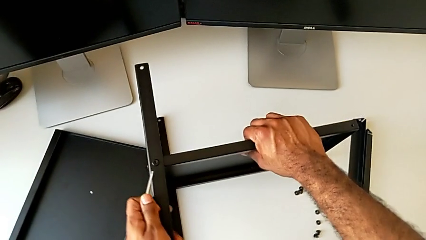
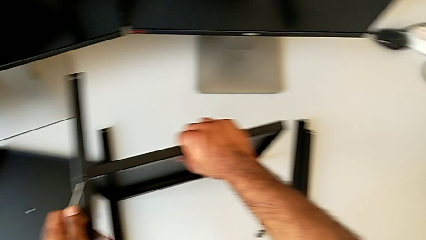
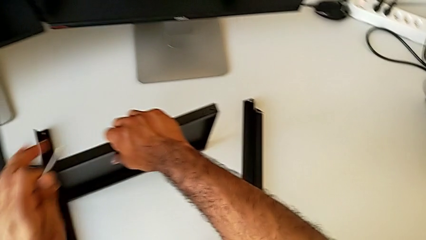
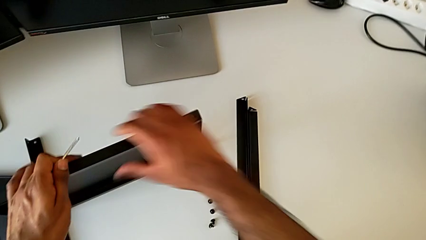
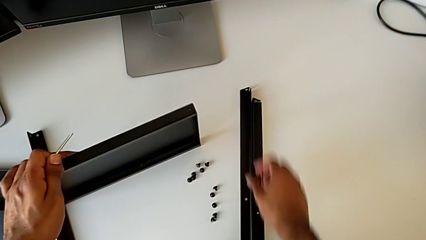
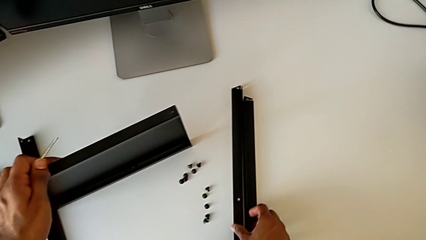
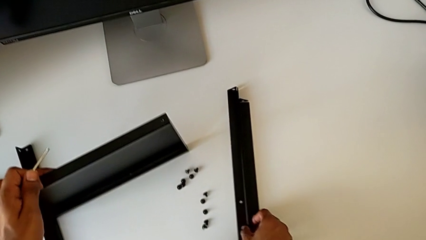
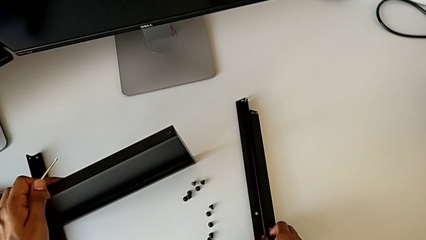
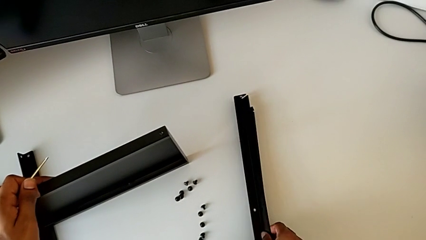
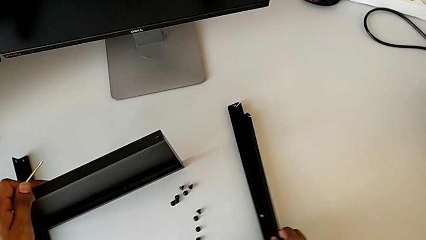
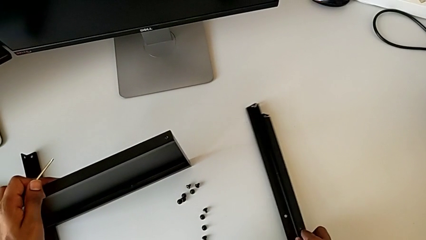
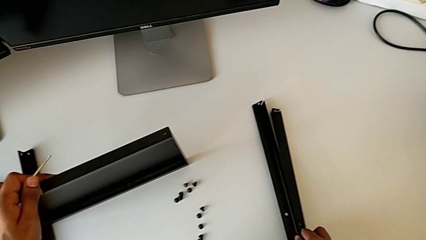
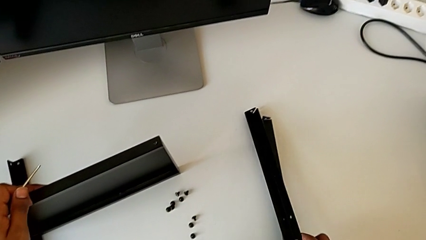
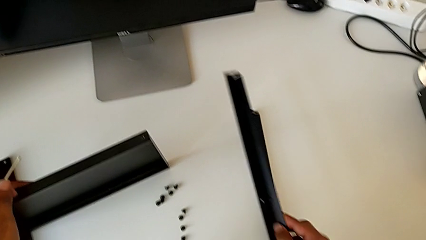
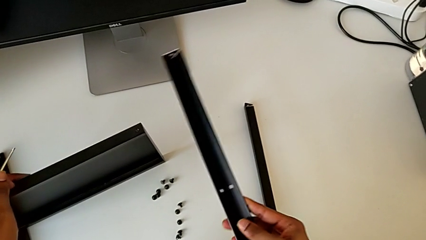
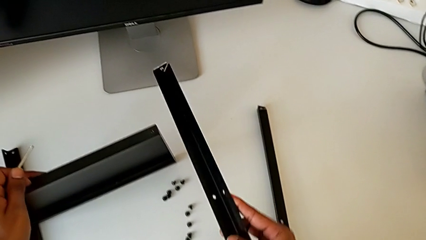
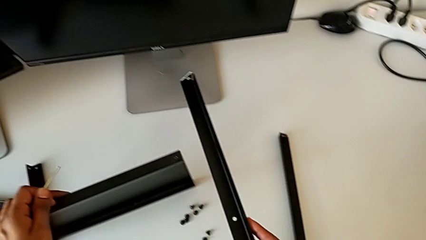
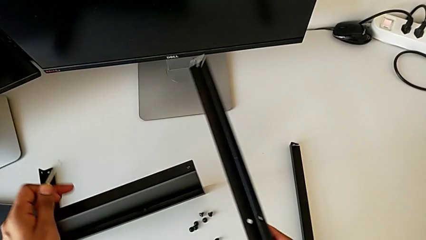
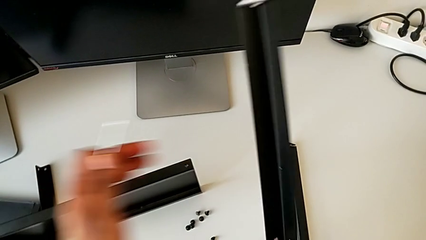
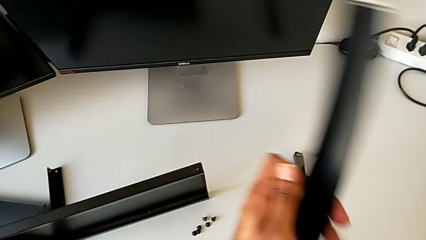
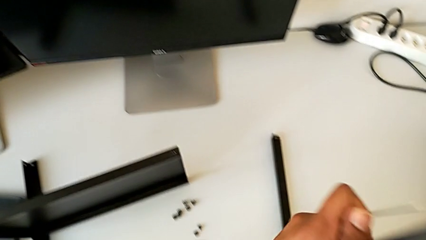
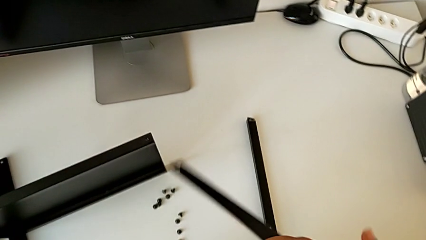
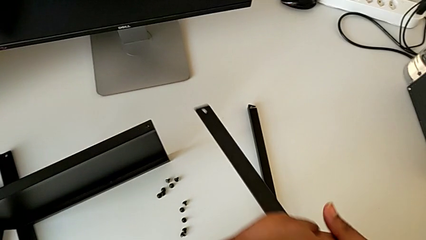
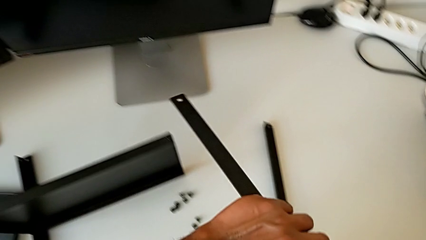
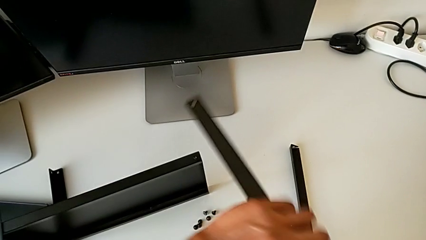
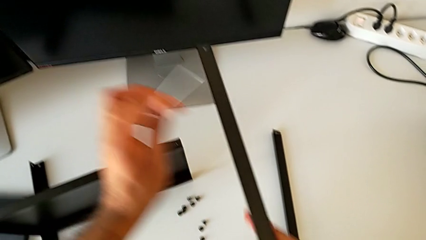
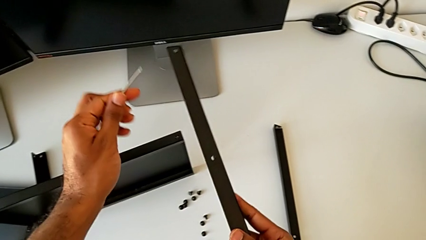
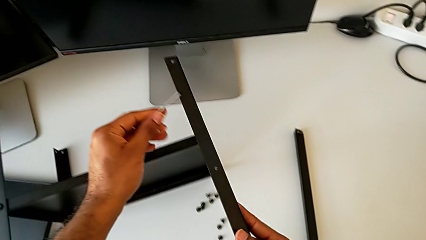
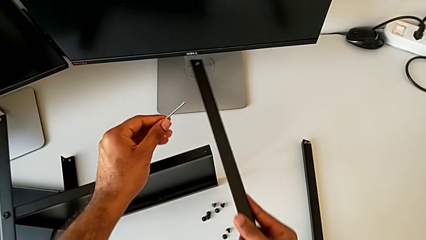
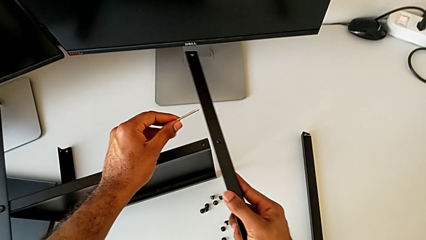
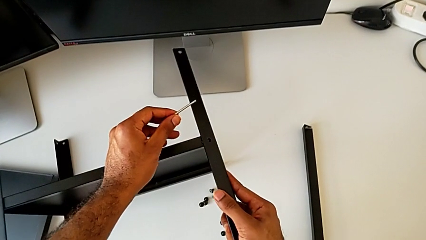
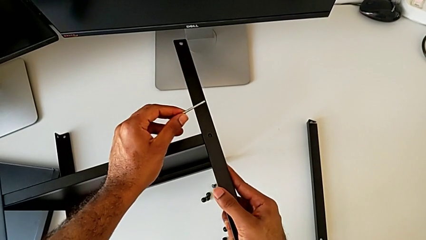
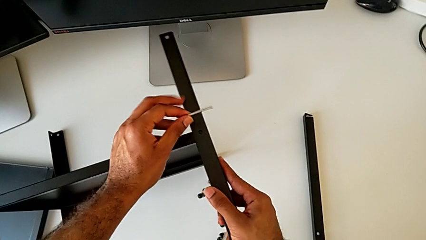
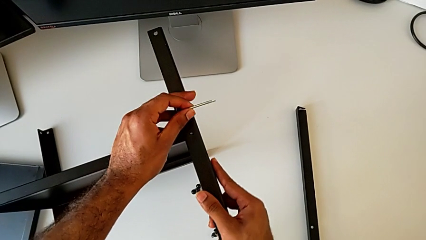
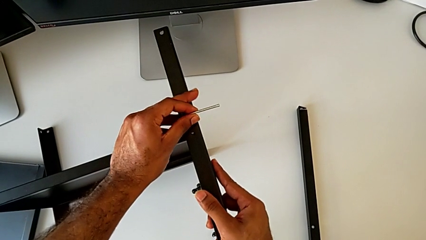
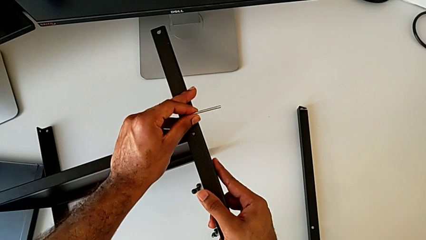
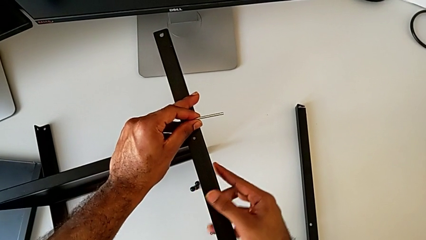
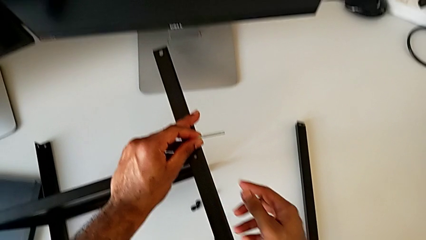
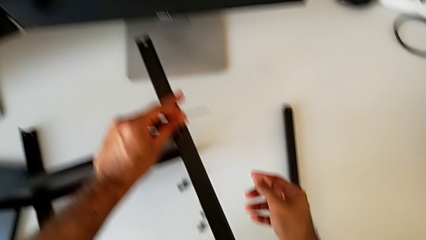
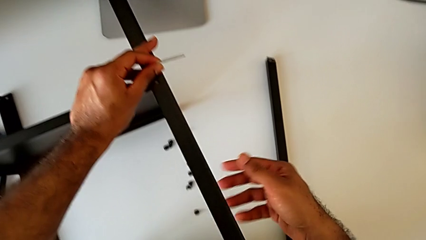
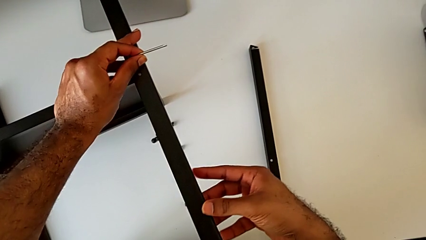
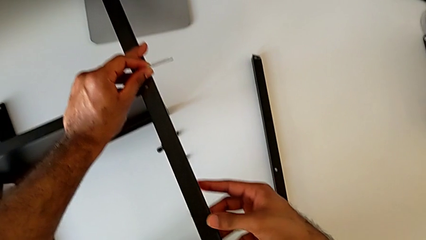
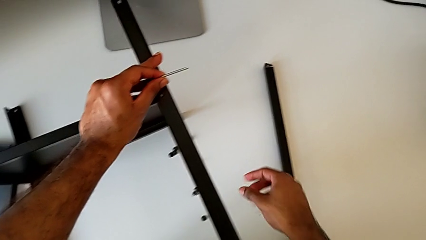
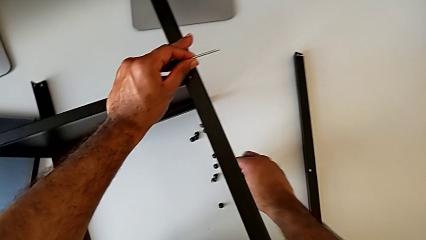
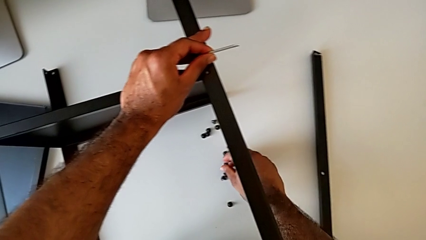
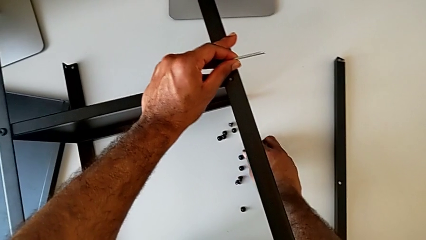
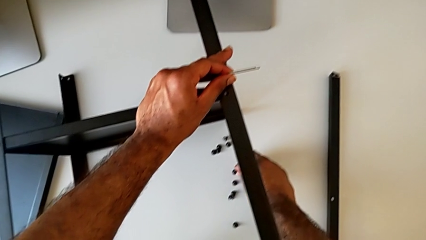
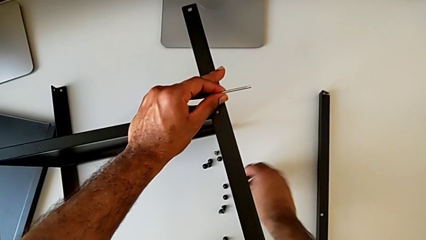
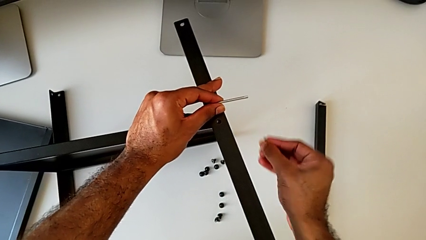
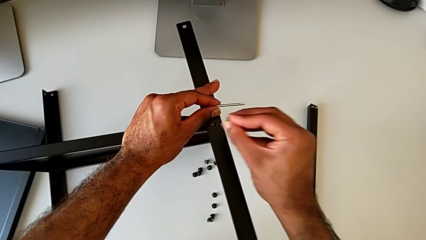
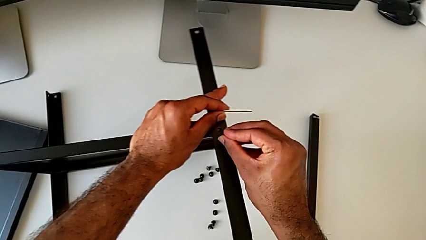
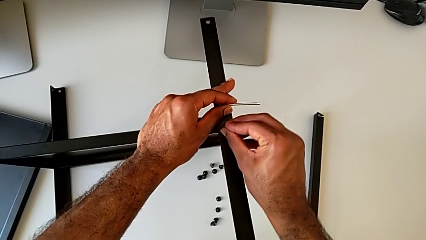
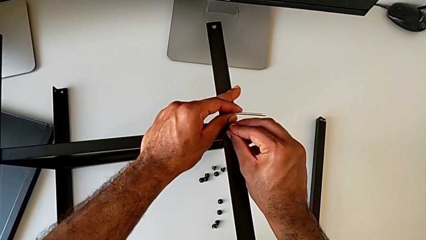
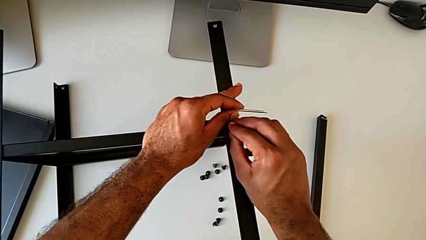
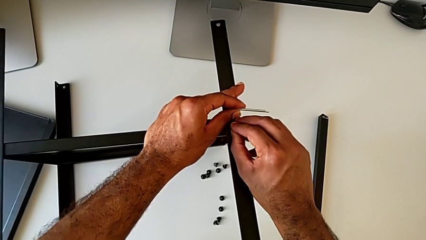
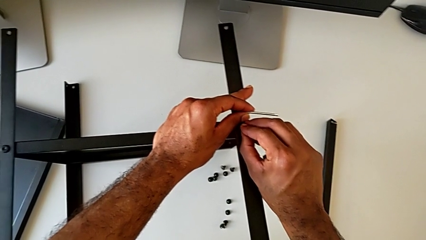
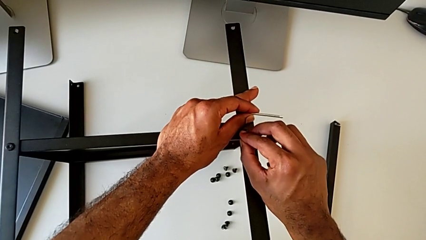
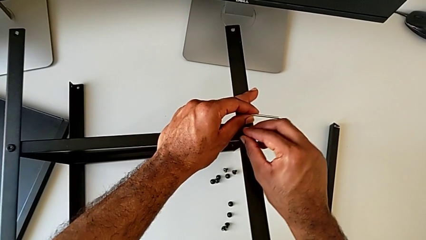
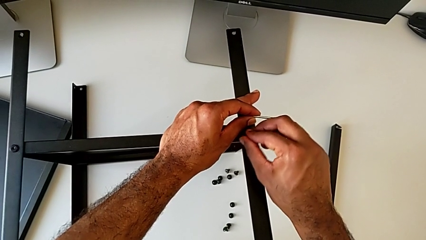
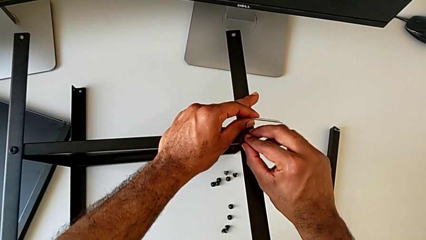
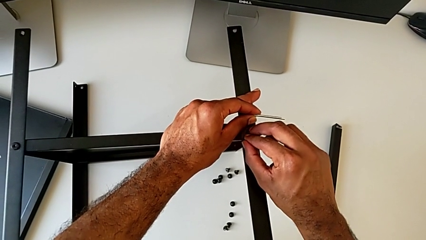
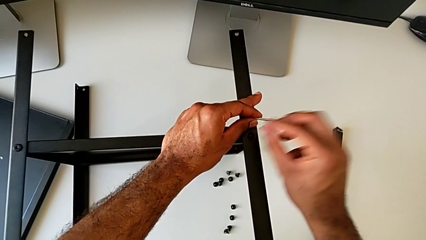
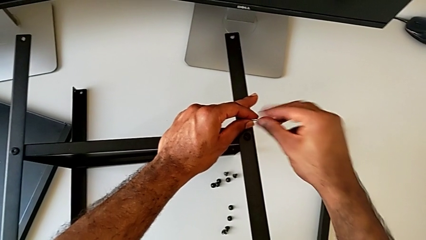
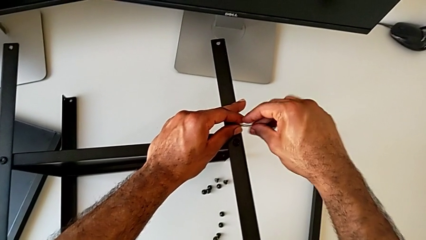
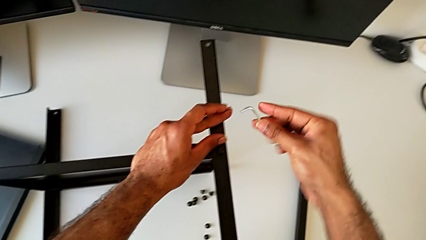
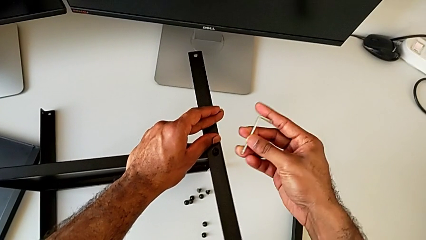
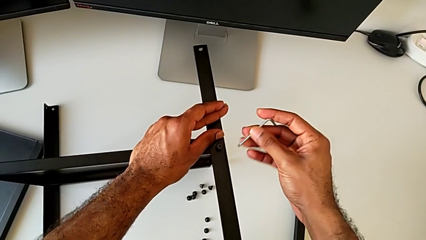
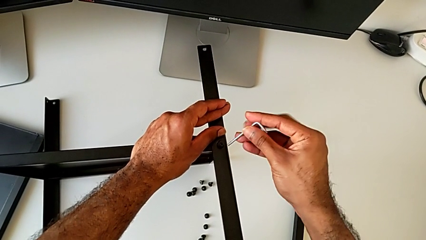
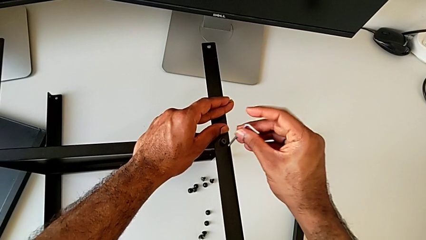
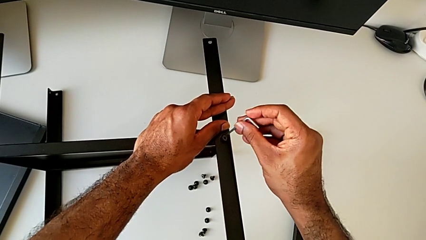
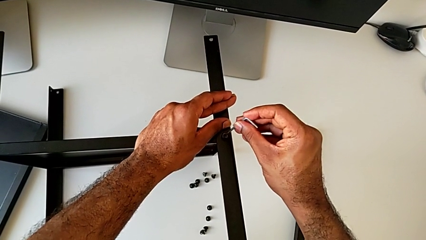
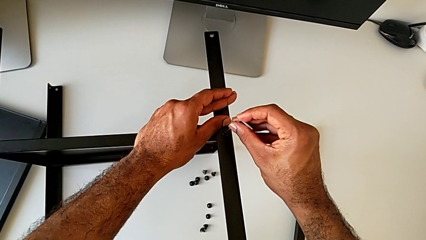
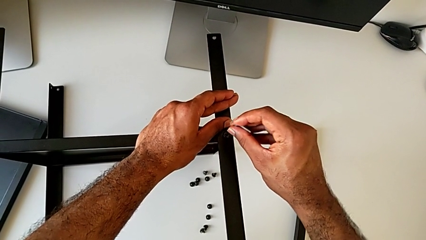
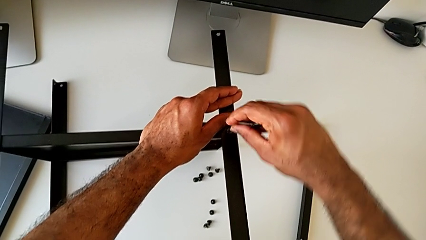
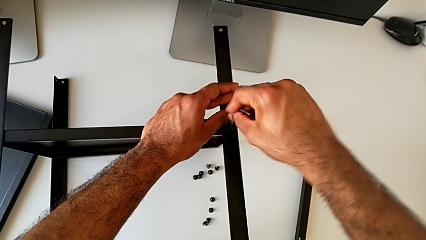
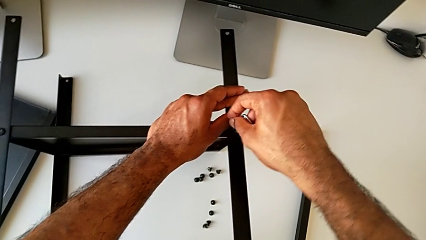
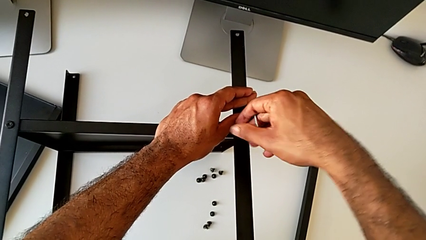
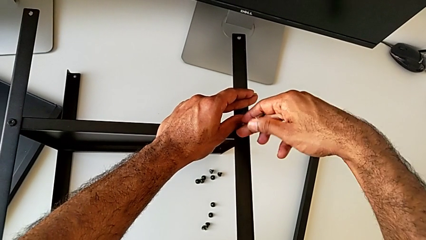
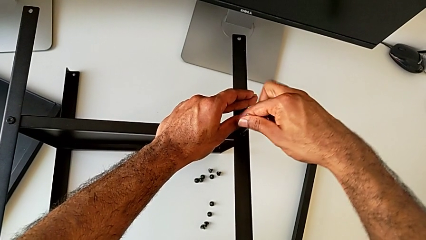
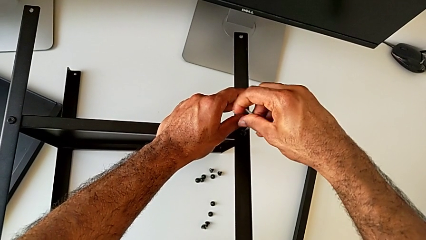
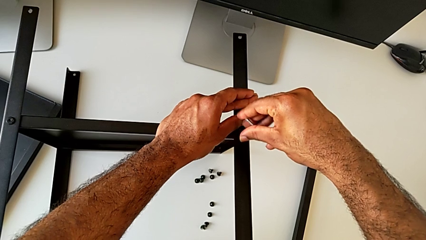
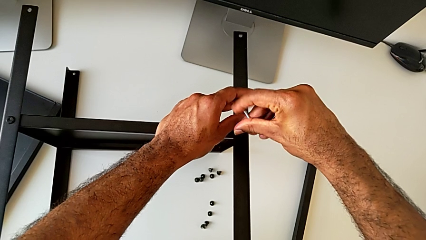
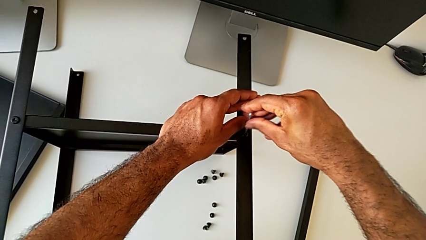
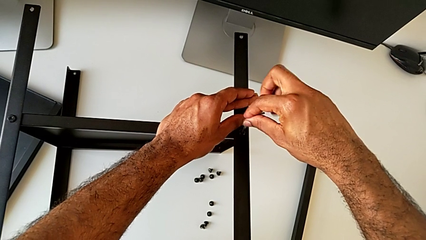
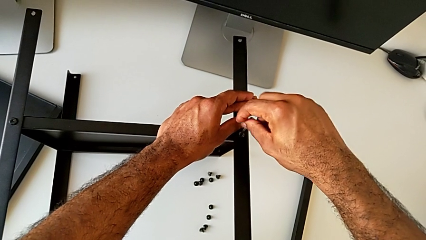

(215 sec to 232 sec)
The camera wearer is attempting to screw the third leg of the bottom tray. They lift the leg, inspect it, rotate it, align it, grab the hex socket head, insert it, grab the Allen wrench, insert it and begin to screw the hex socket head.
